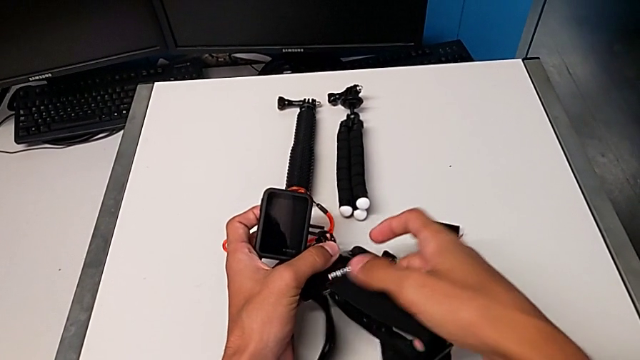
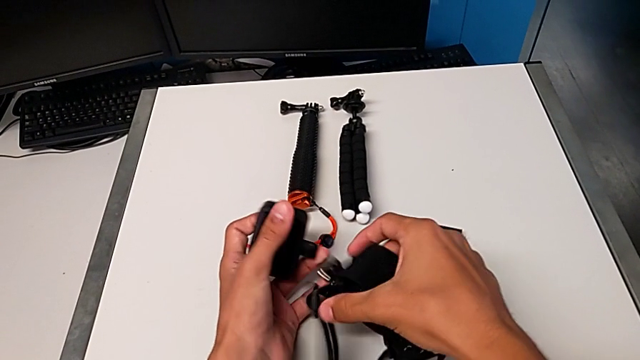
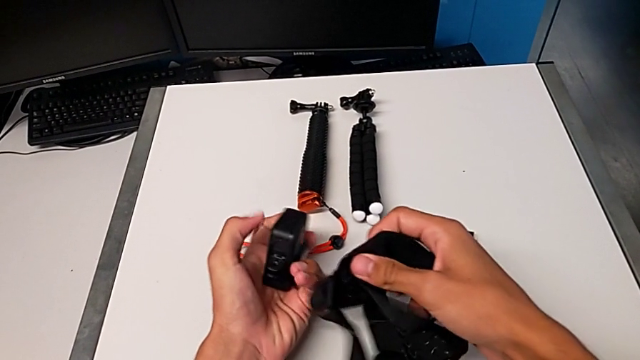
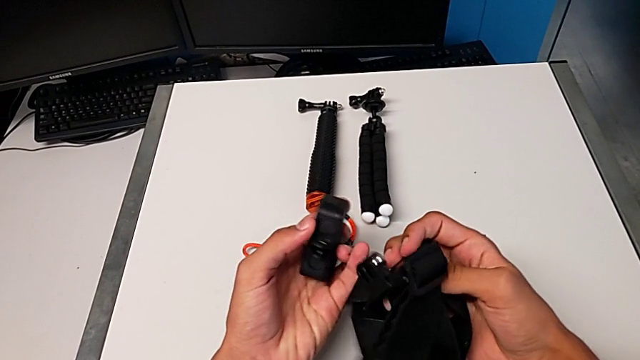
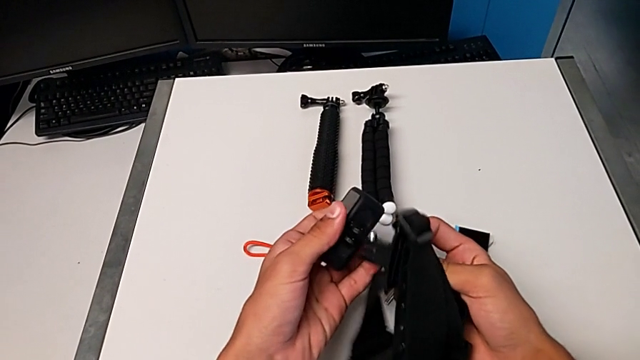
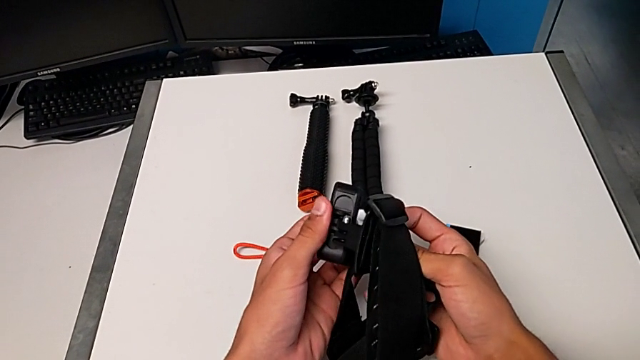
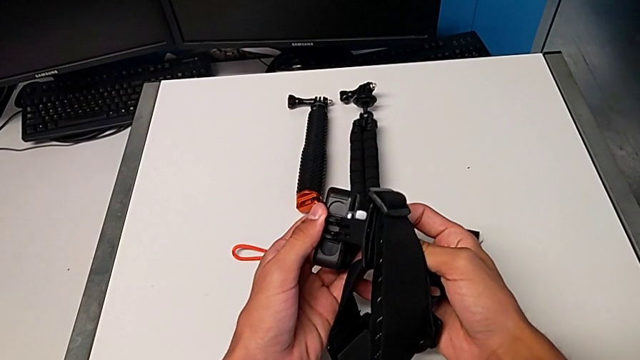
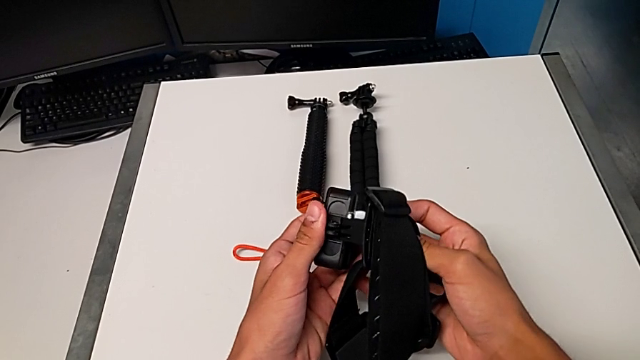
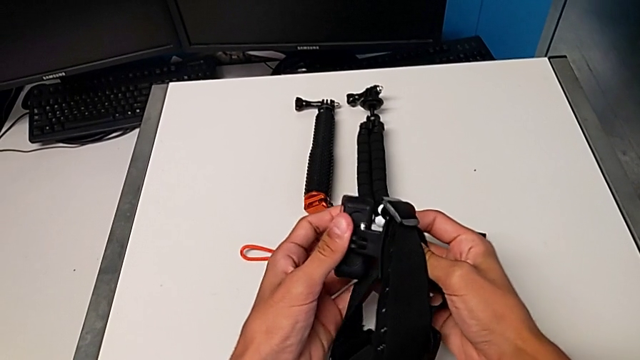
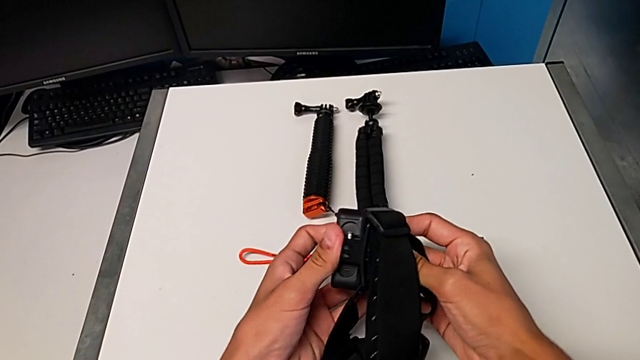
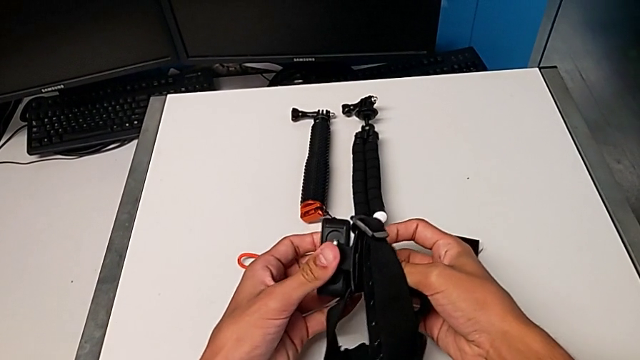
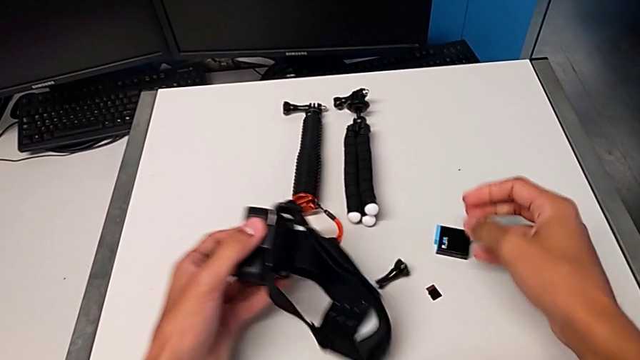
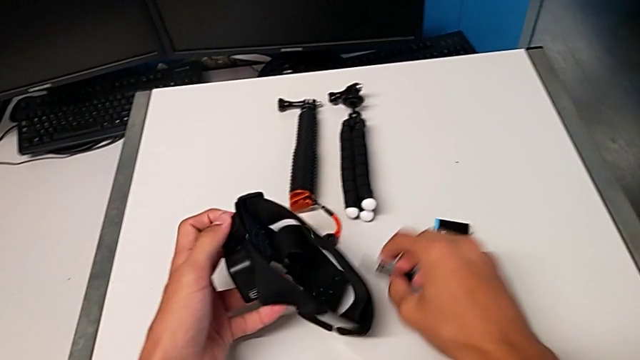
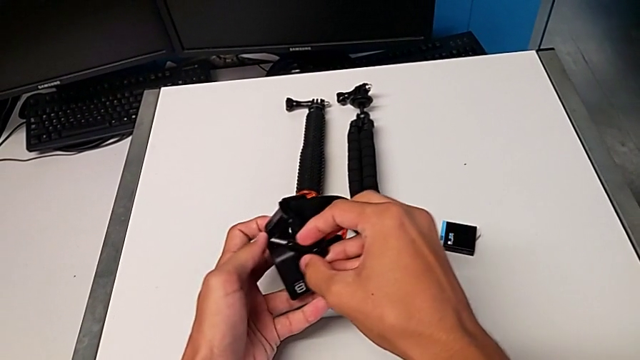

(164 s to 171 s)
The camera wearer is mounting the GoPro onto the strap. They assemble the black GoPro and grab the screw.

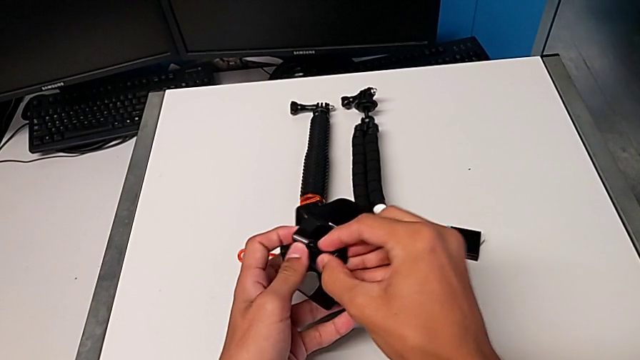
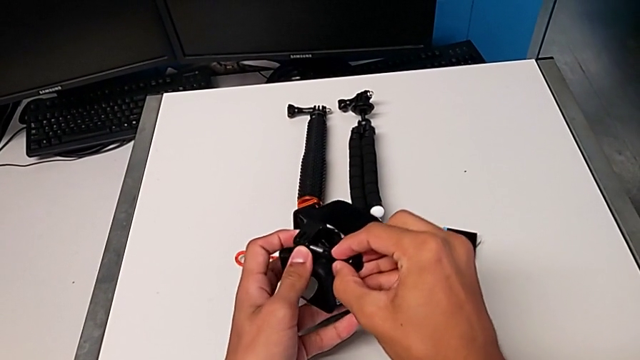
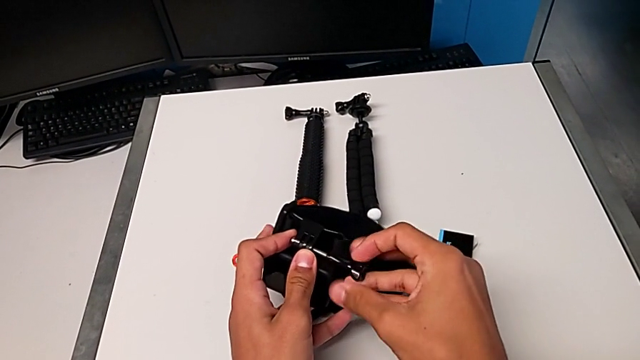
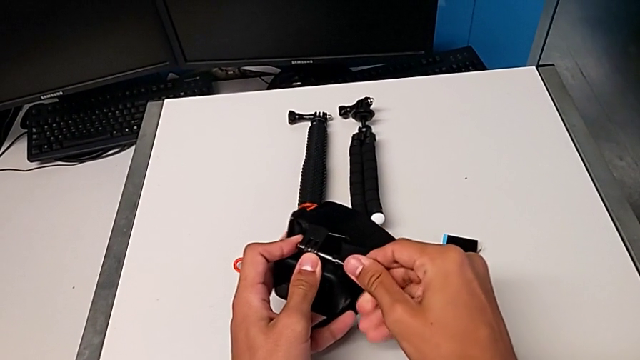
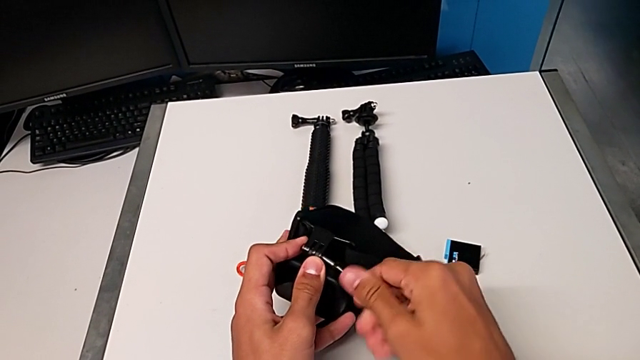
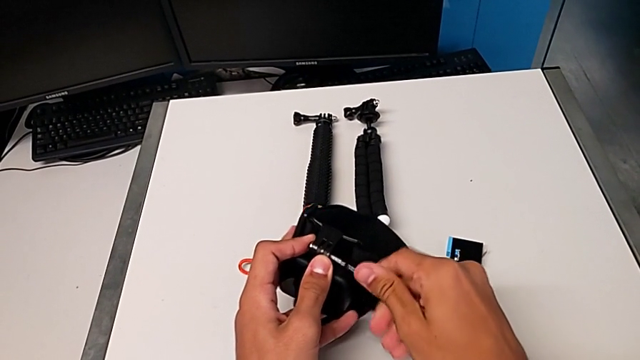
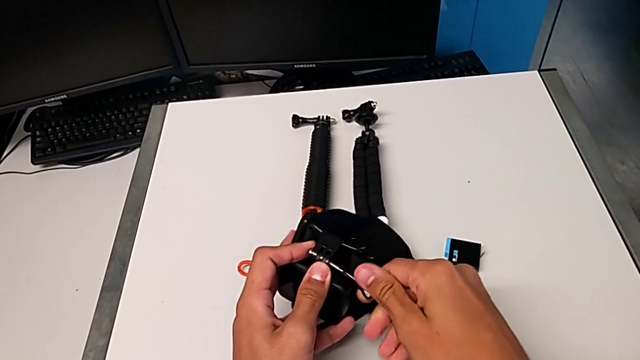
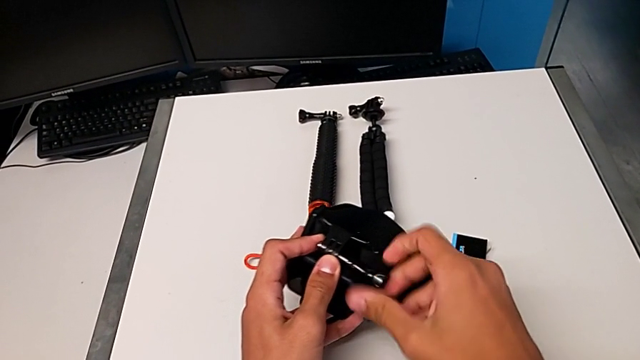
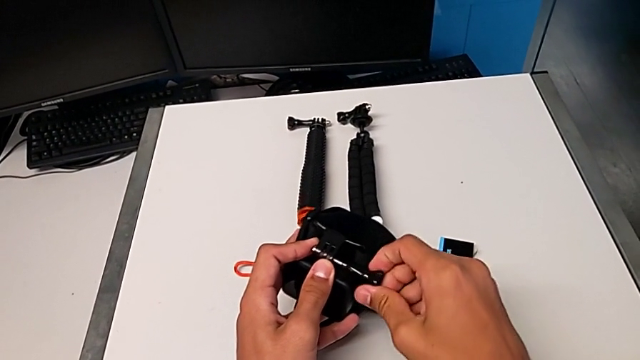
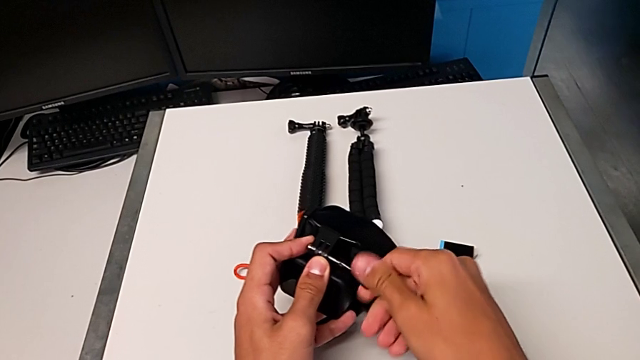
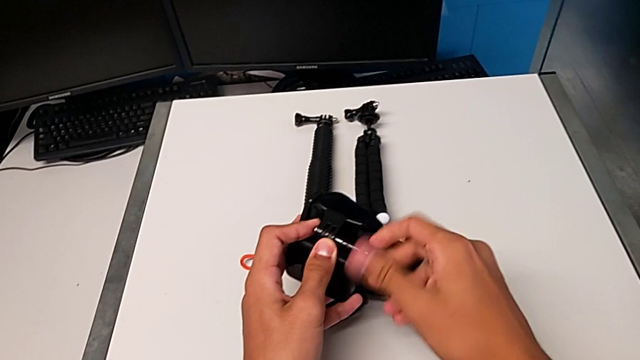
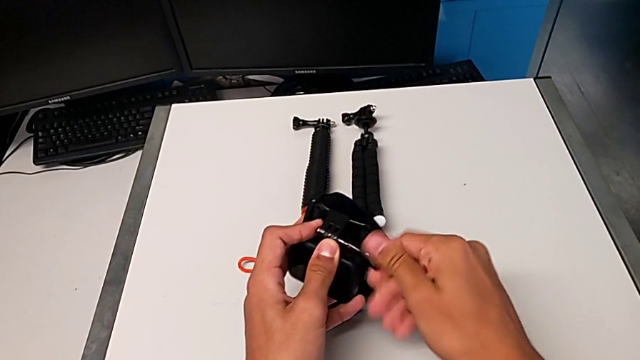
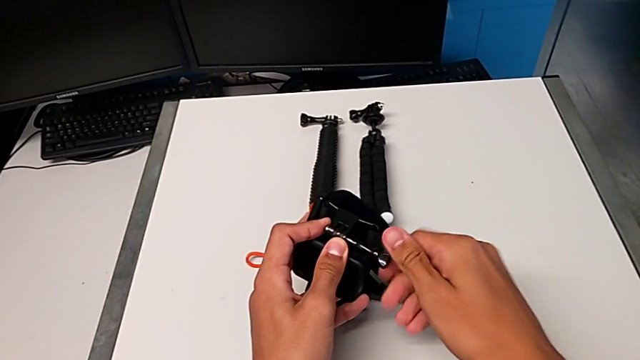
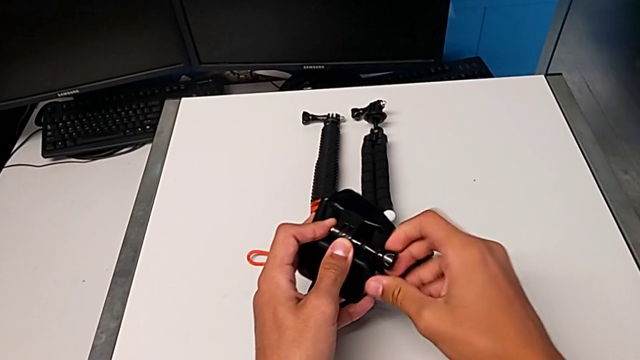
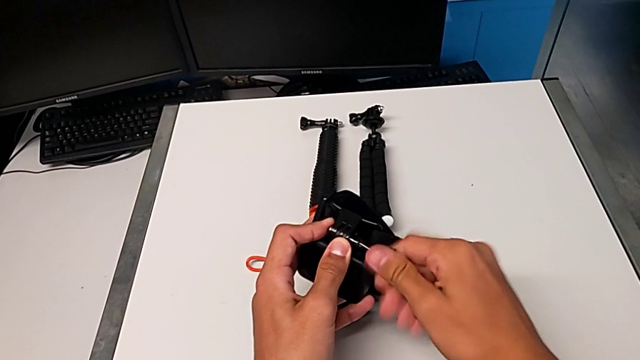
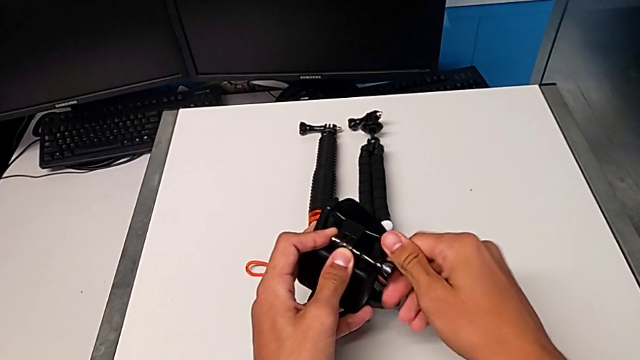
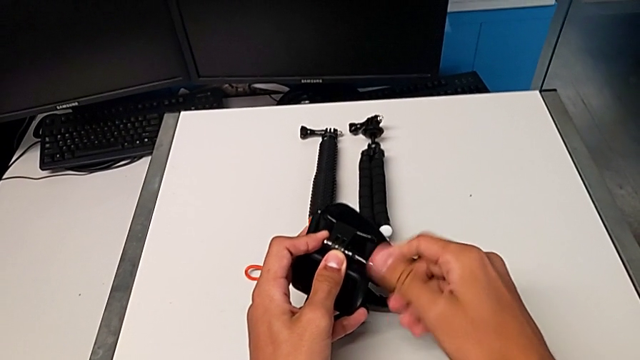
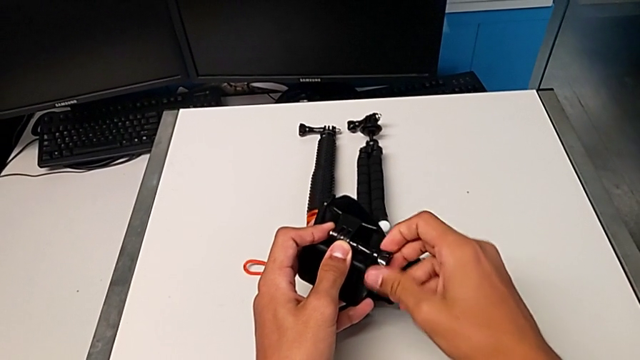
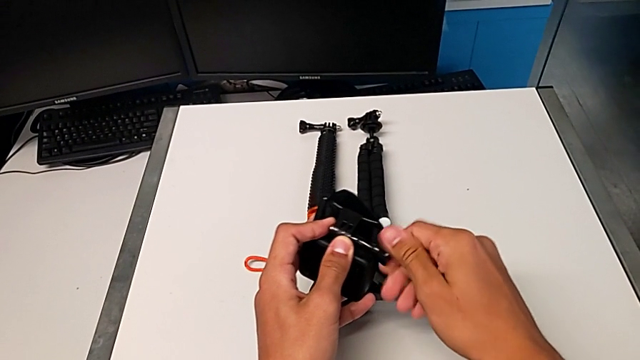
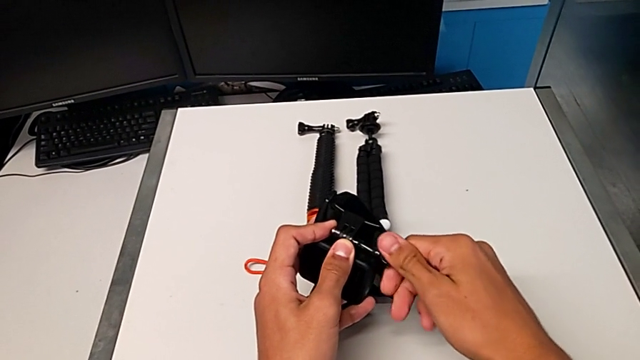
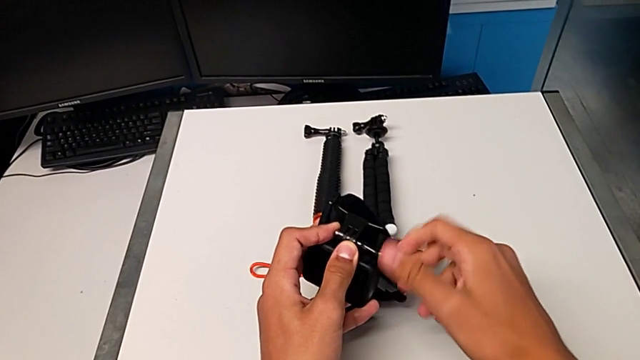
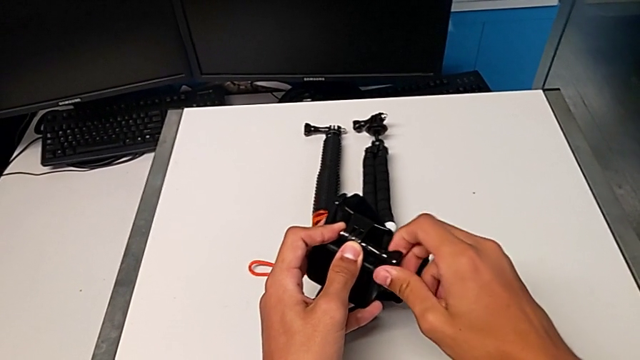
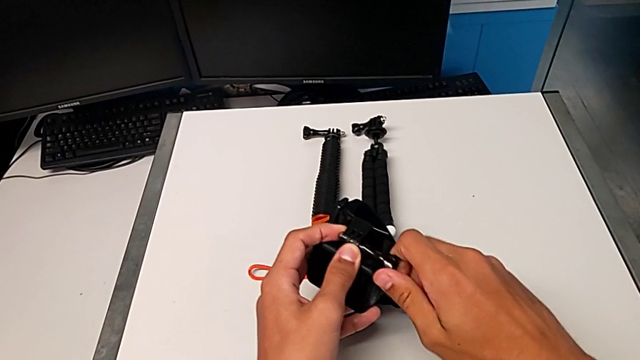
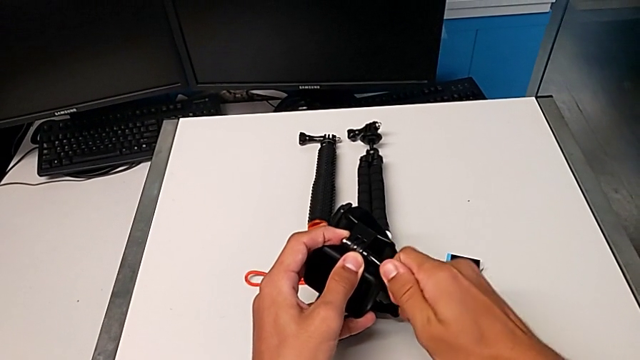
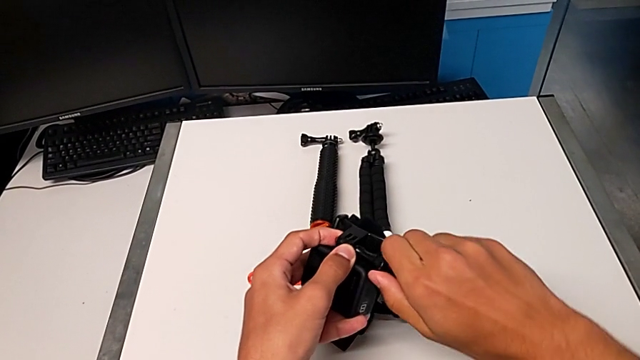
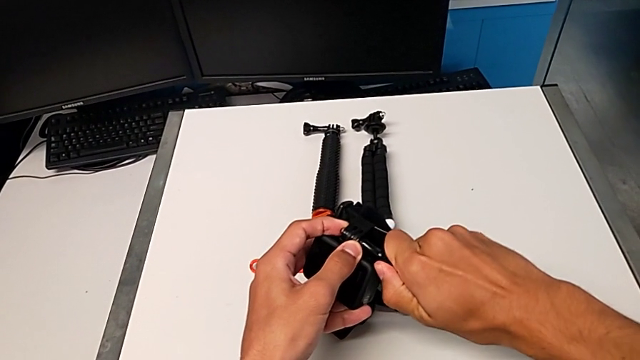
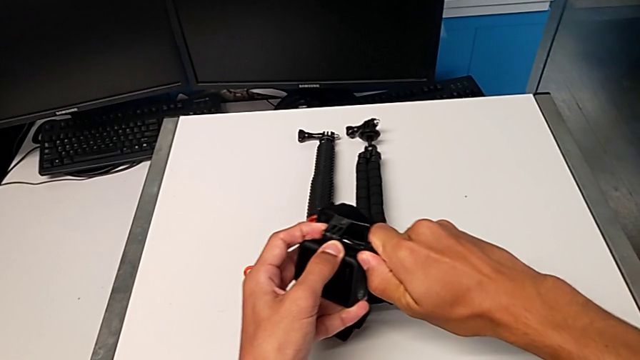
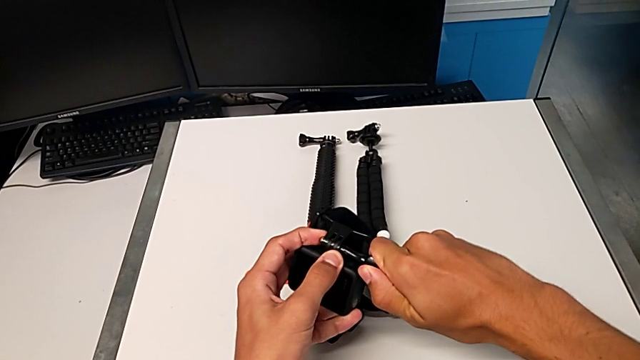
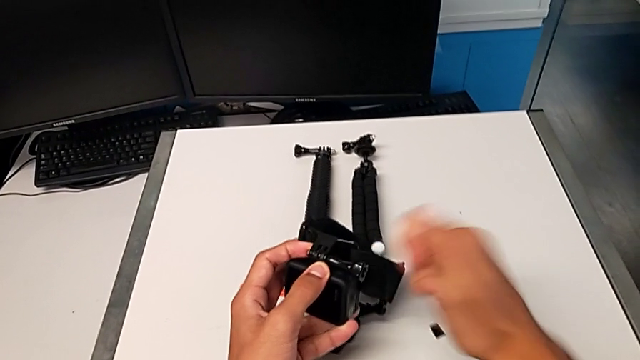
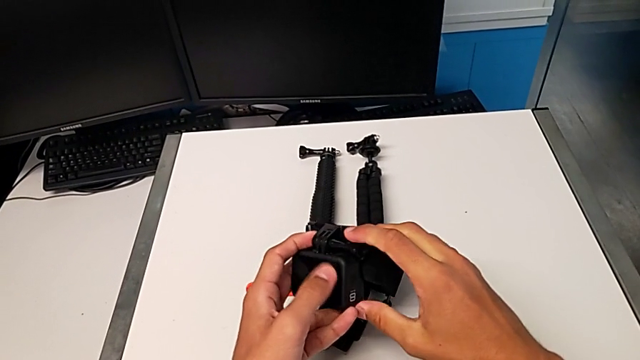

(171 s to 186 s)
The camera wearer assembles the GoPro onto the strap. They assemble the black GoPro and screw the black screw.
